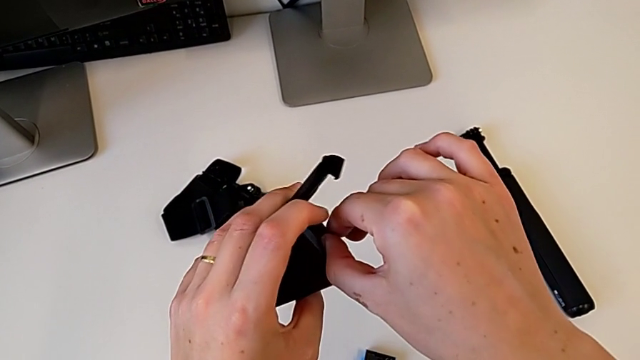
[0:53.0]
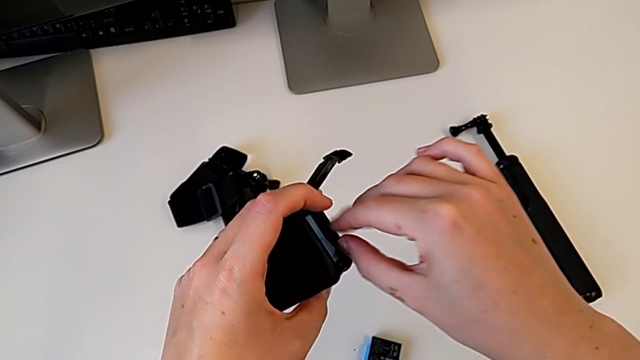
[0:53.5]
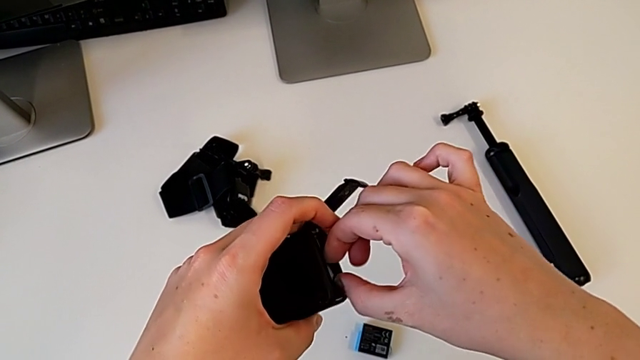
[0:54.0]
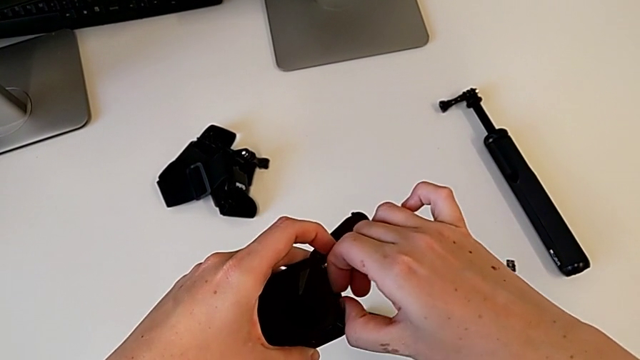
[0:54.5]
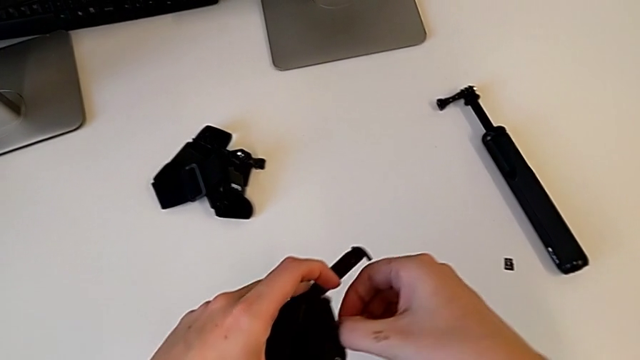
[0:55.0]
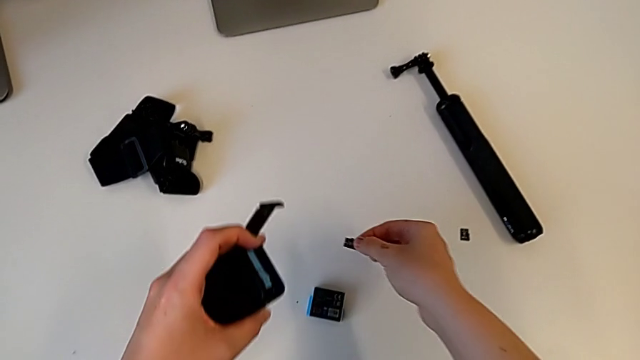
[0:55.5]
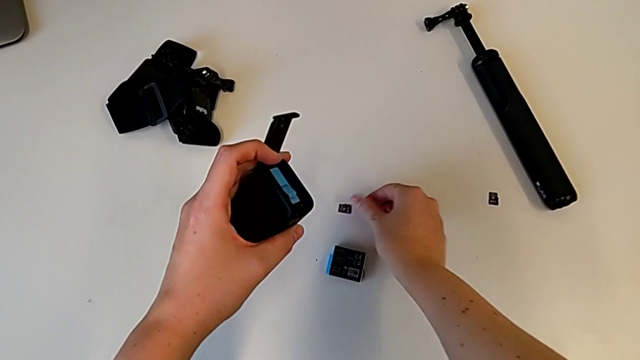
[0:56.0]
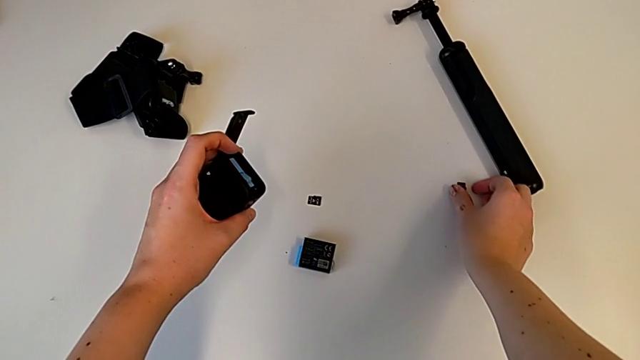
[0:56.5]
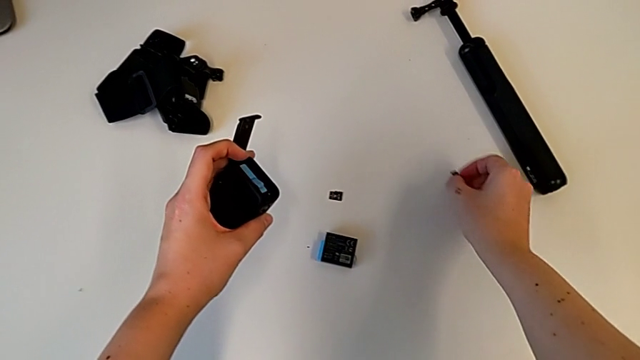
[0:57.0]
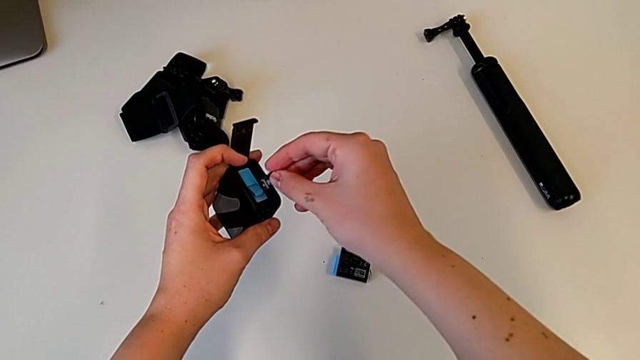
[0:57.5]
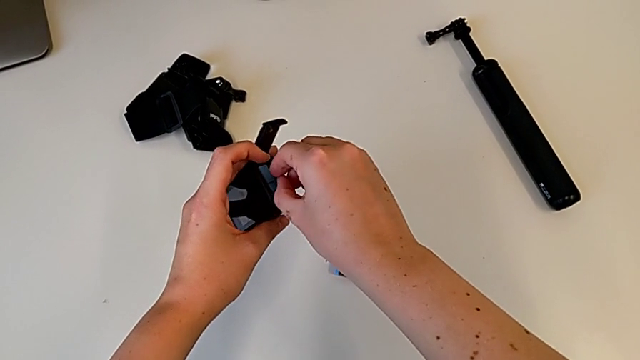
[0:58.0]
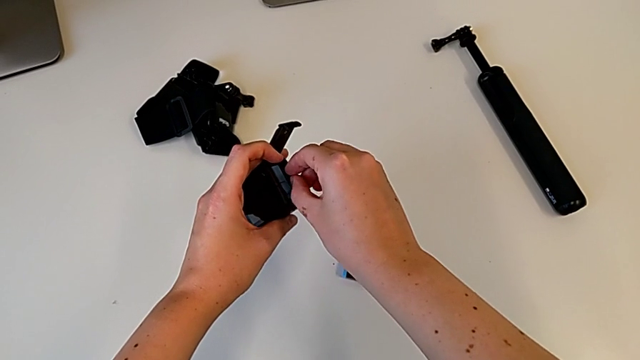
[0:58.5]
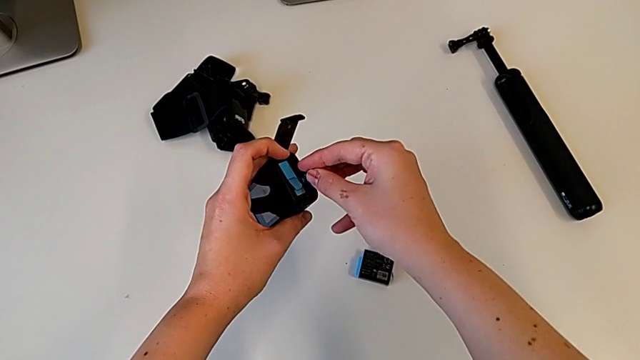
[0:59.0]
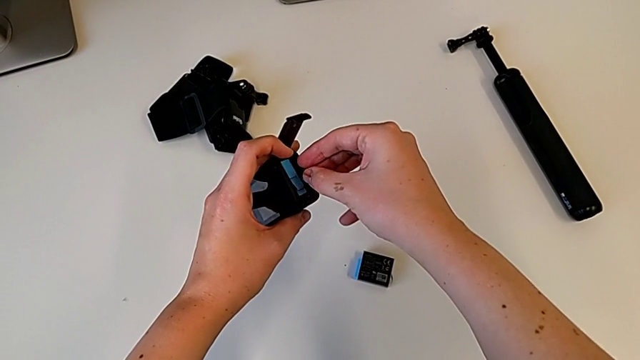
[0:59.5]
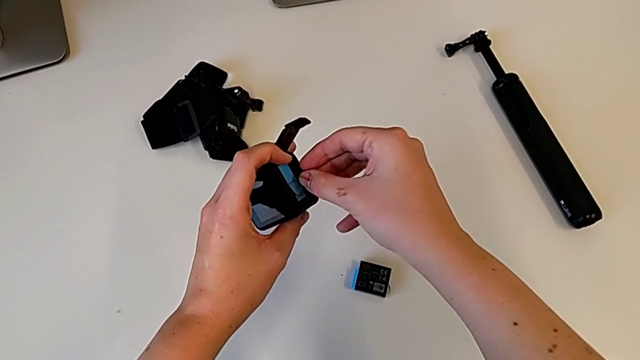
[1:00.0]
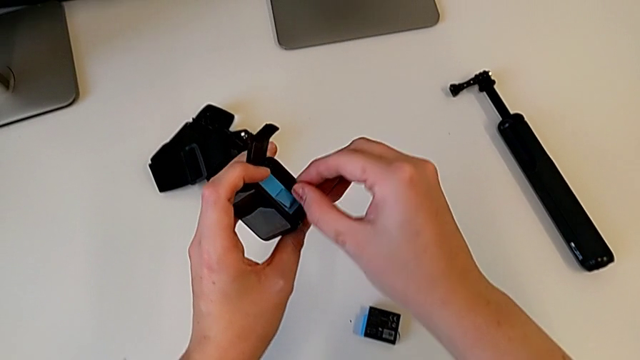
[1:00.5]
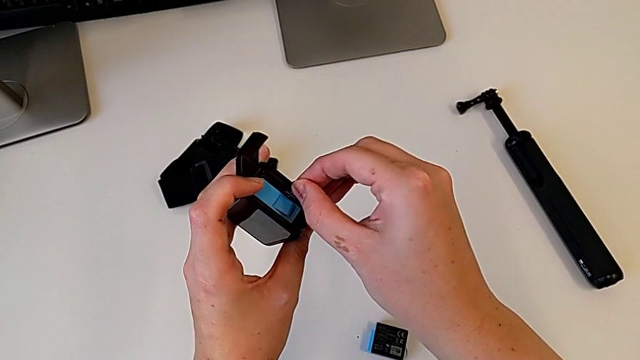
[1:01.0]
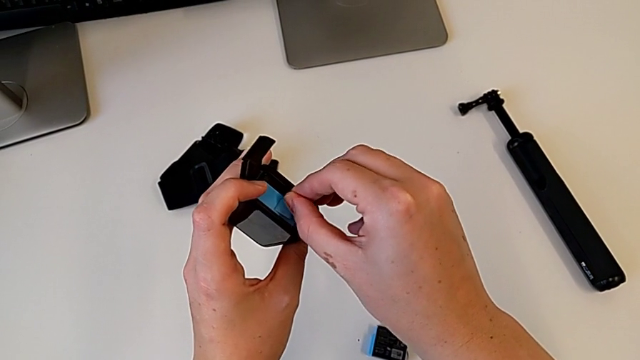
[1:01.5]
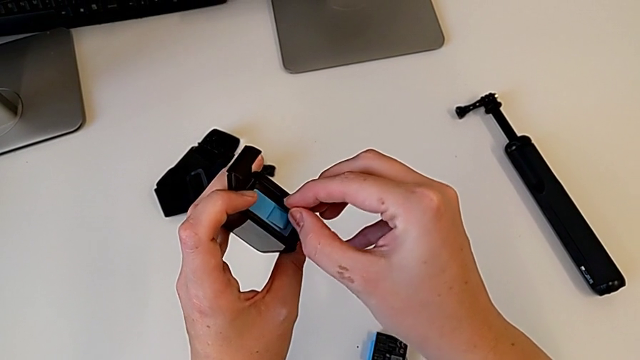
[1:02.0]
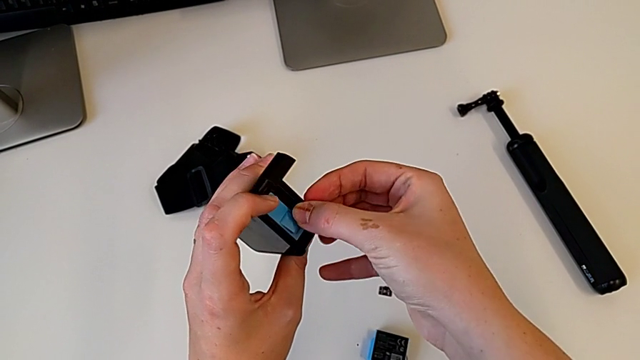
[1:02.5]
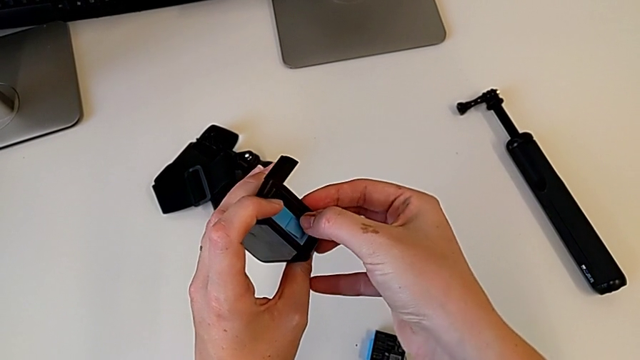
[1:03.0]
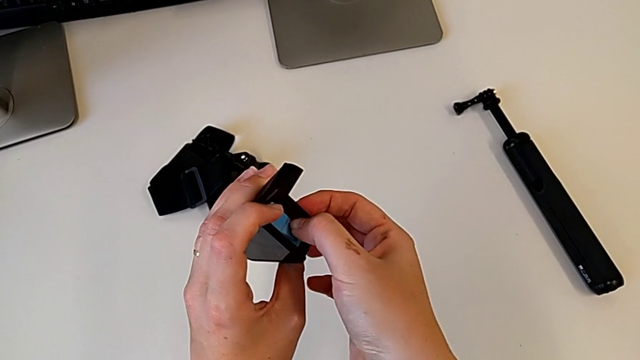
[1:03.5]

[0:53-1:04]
The camera wearer is exchanging a micro SD card. They grab the old SD card, pull it, place it, grab the new SD card, lift it, wrongly place it, unable to insert the new micro SD card correctly, withdraw the new SD card and wrongly insert it.

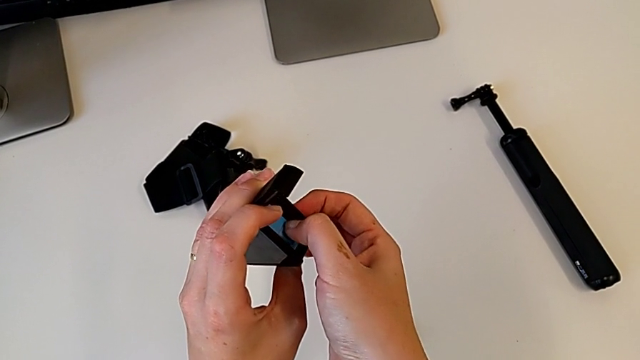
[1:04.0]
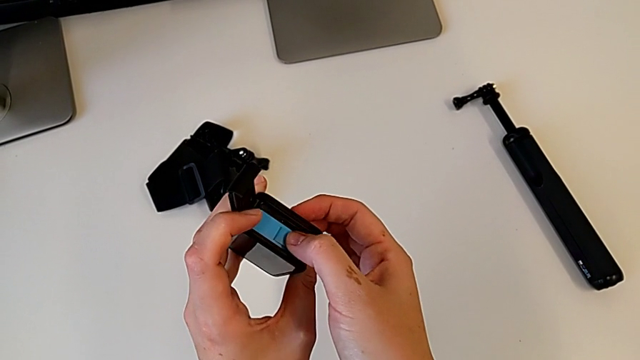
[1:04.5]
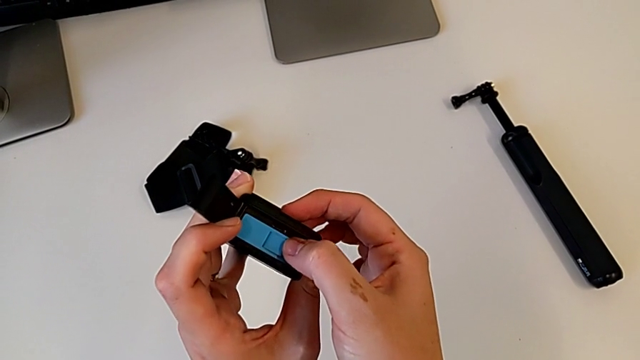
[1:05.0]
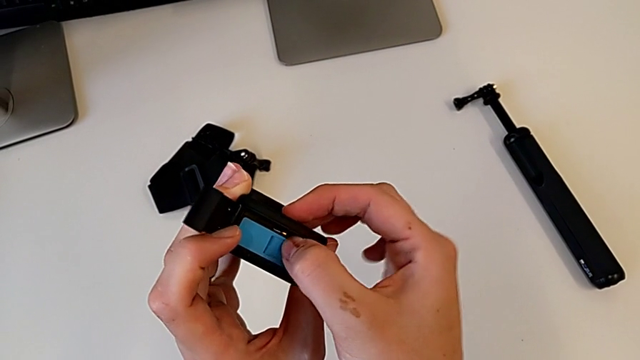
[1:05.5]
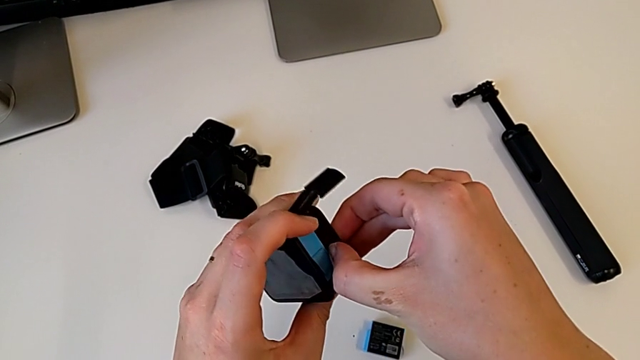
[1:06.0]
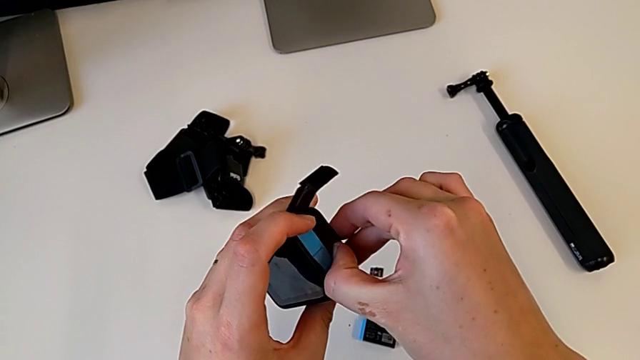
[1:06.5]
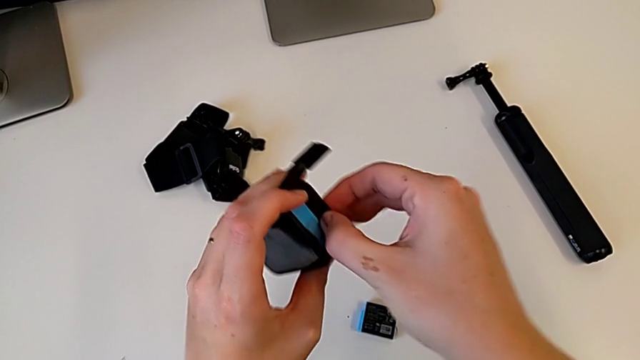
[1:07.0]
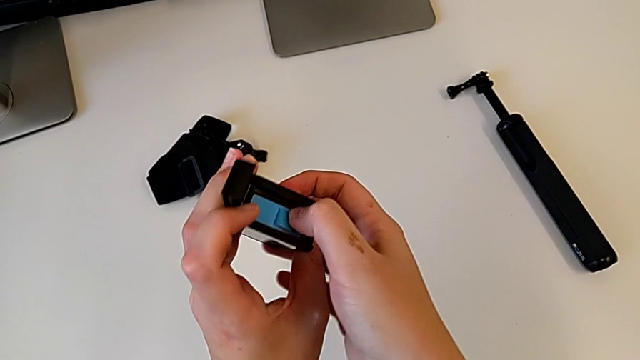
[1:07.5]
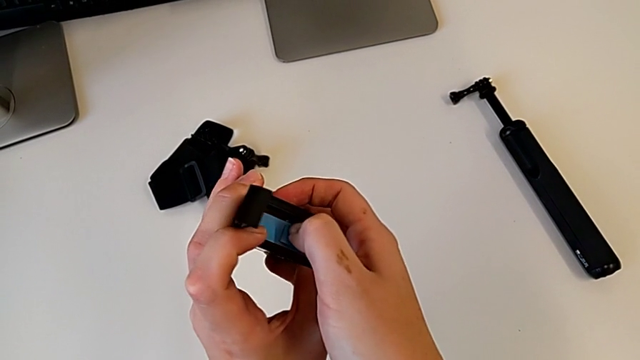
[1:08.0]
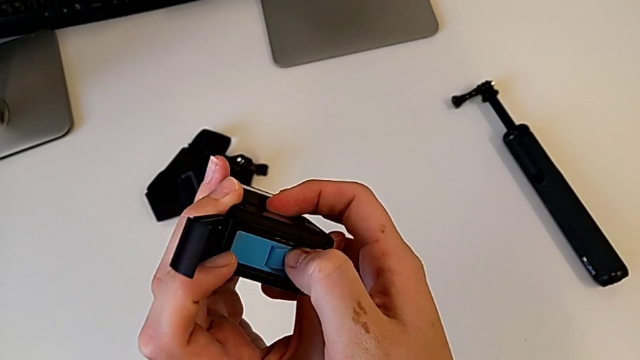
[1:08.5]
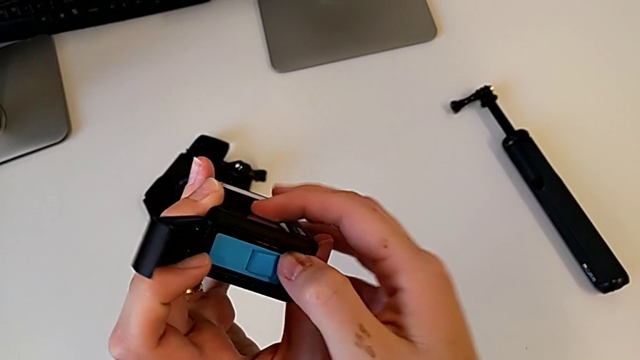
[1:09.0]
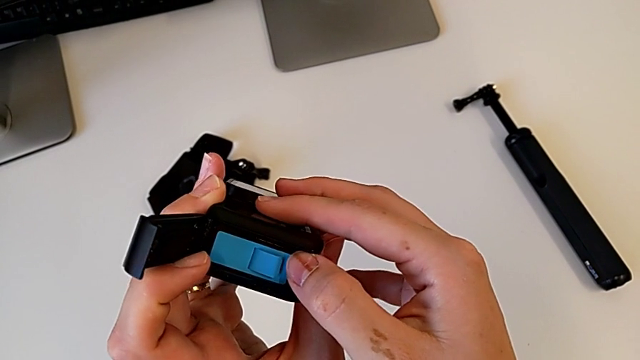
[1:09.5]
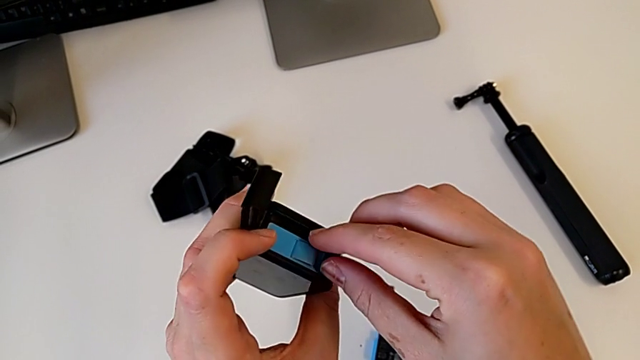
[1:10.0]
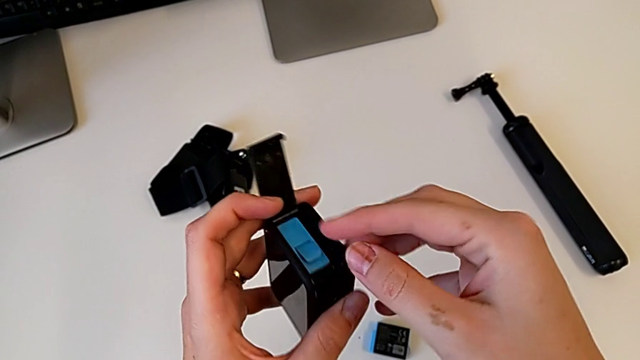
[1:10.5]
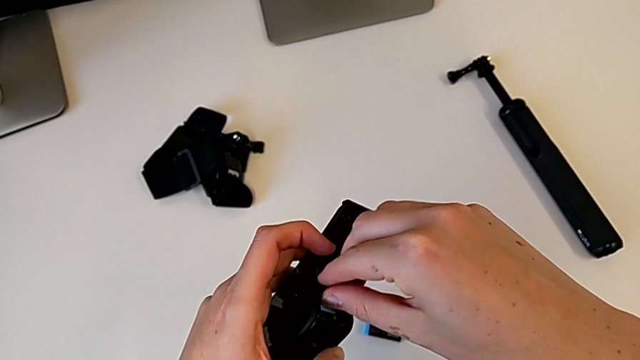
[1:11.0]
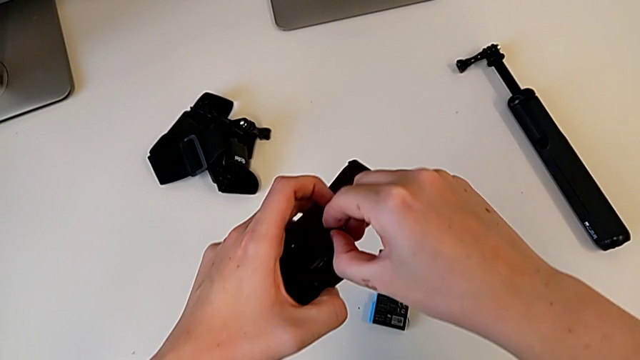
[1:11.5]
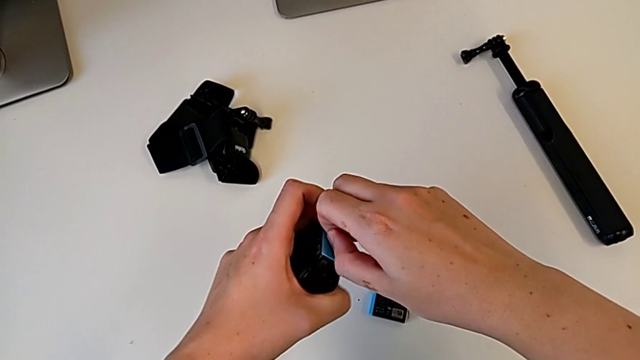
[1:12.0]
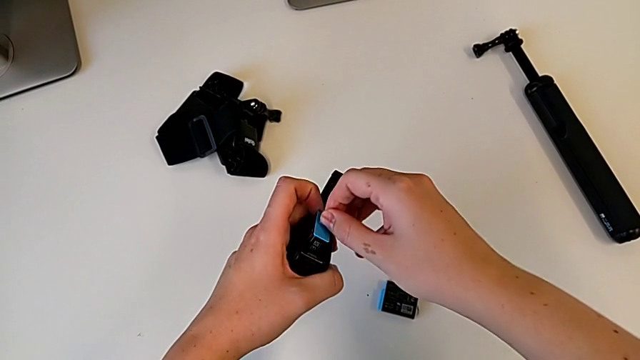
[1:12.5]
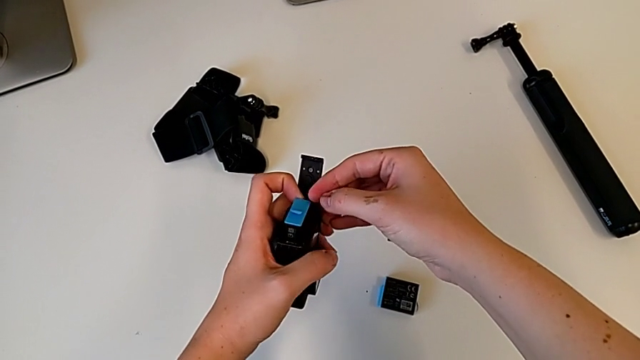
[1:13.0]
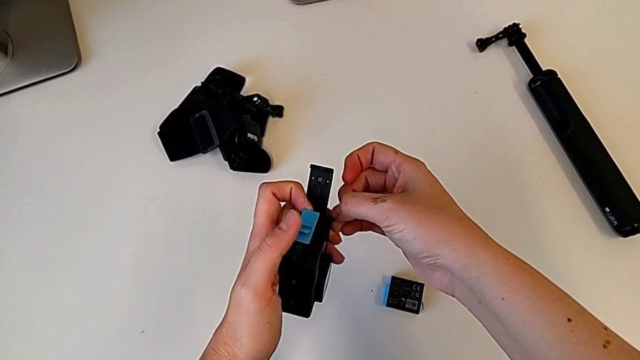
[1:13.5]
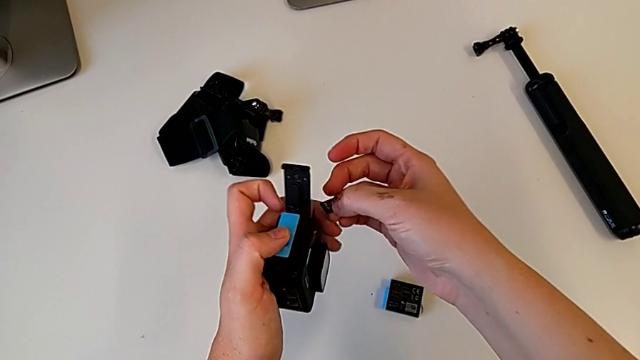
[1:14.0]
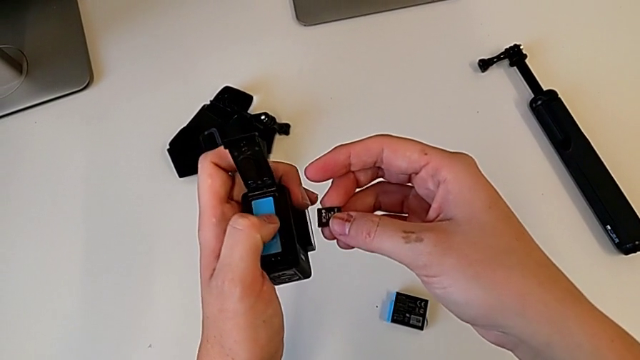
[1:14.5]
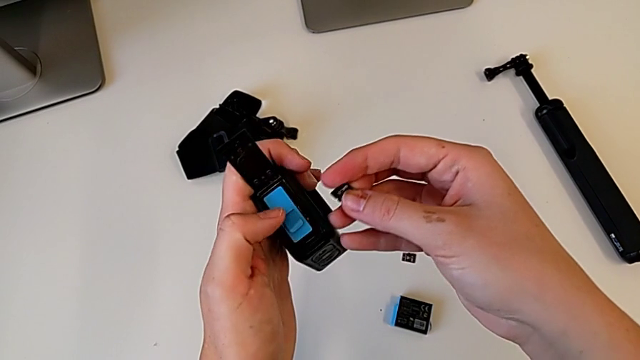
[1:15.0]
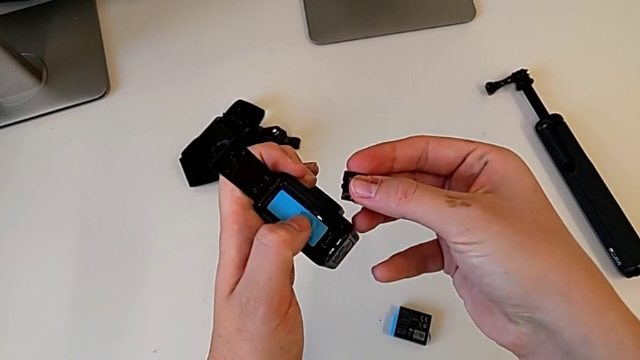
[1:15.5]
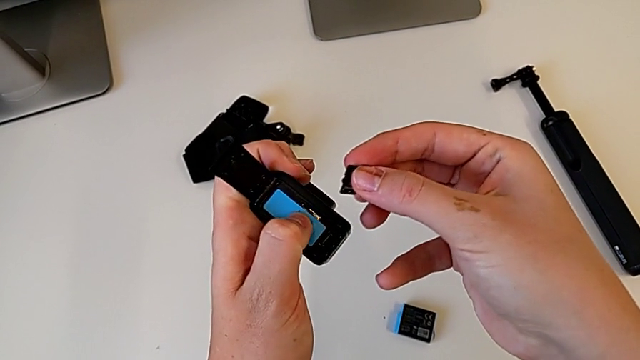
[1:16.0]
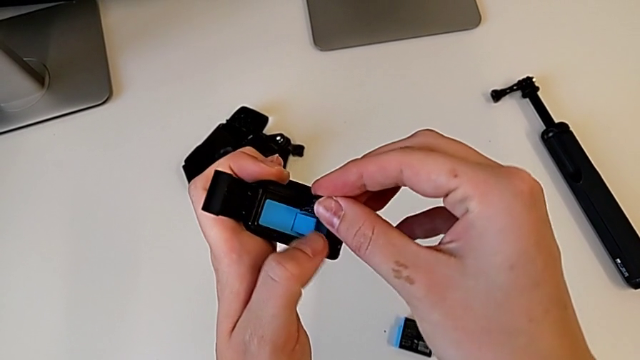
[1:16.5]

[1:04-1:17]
The camera wearer is exchanging a micro SD card. They wrongly push the new SD card, unable to insert the new micro SD card correctly, inspect the SD card, wrongly press the new SD card, unable to insert the new micro SD card correctly, inspect the SD card, grab the new battery, pull it, pull the new SD card, push the new battery and place the new SD card.
